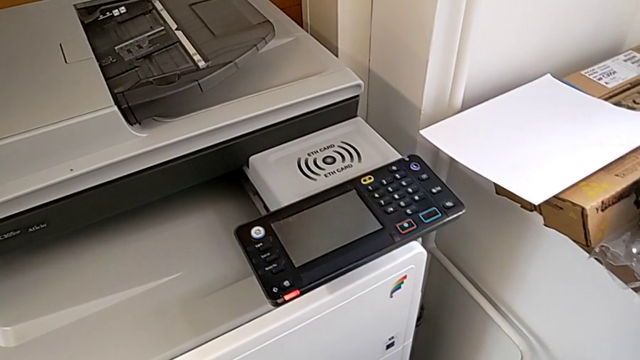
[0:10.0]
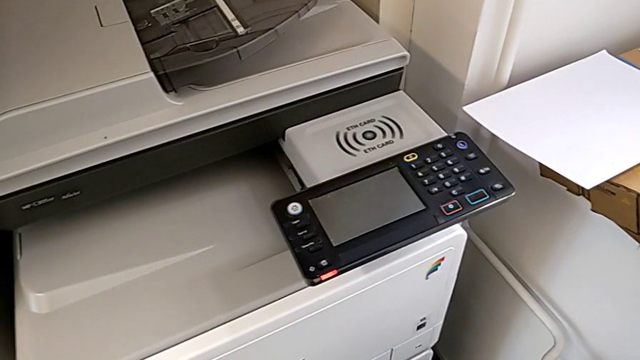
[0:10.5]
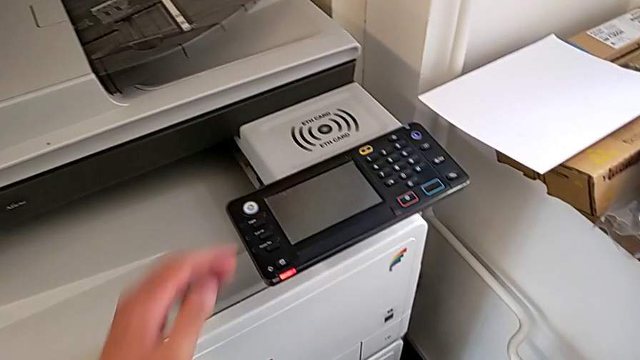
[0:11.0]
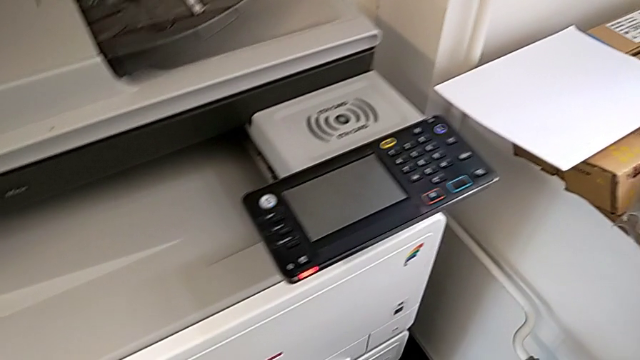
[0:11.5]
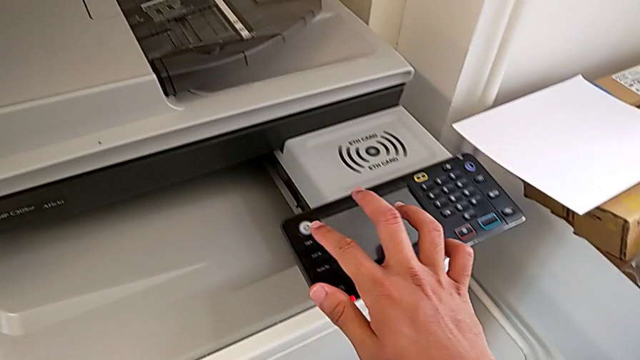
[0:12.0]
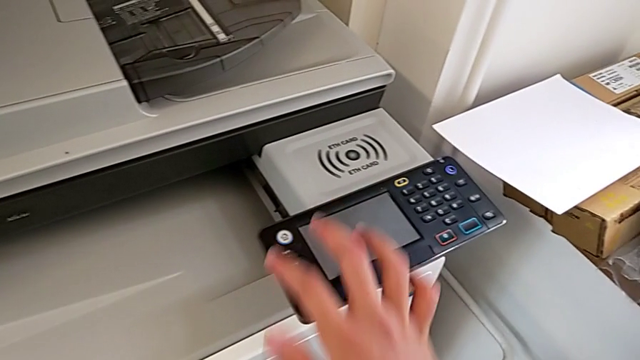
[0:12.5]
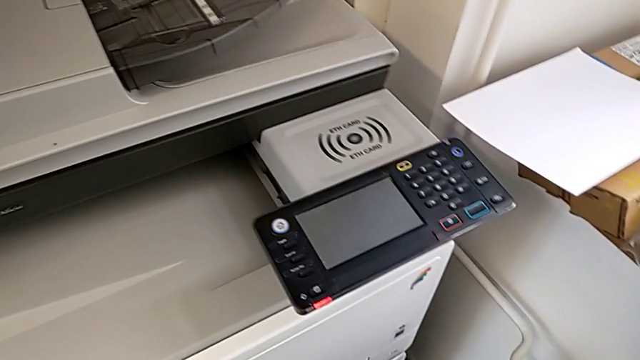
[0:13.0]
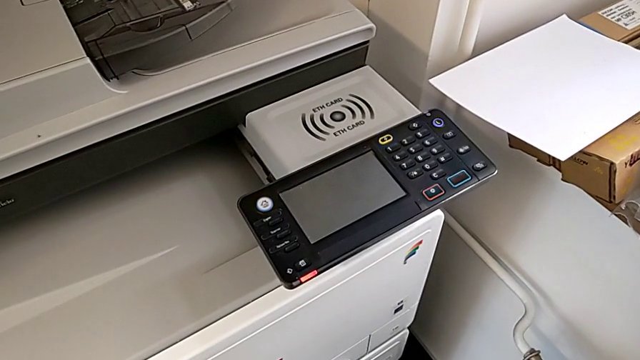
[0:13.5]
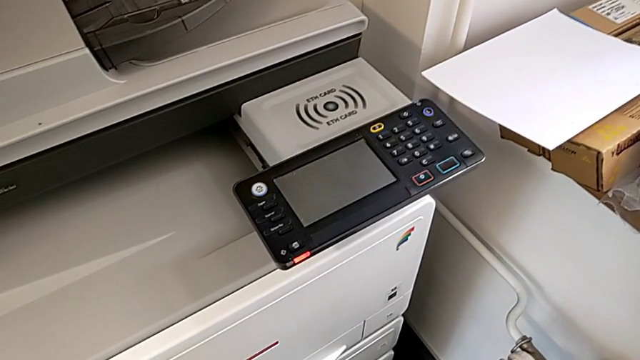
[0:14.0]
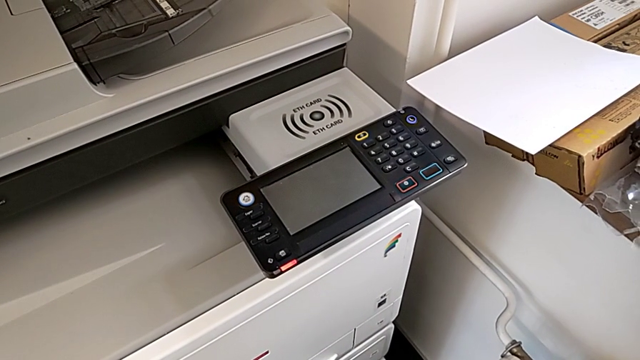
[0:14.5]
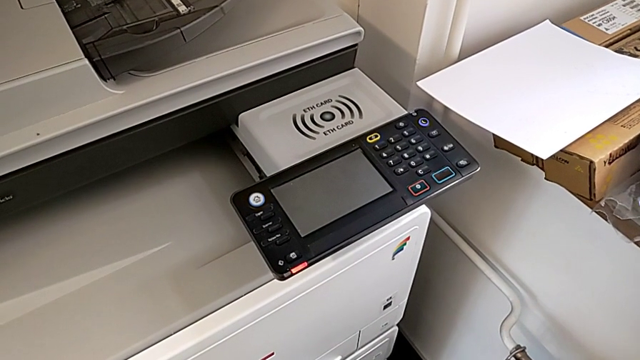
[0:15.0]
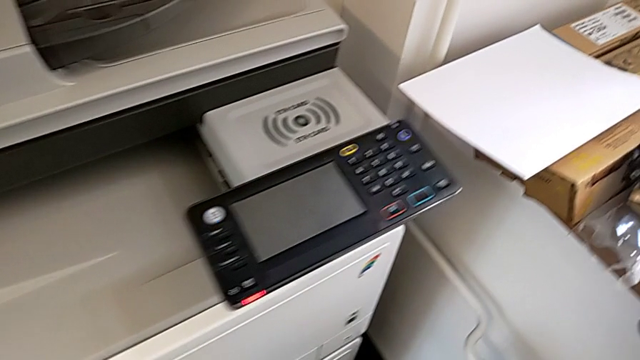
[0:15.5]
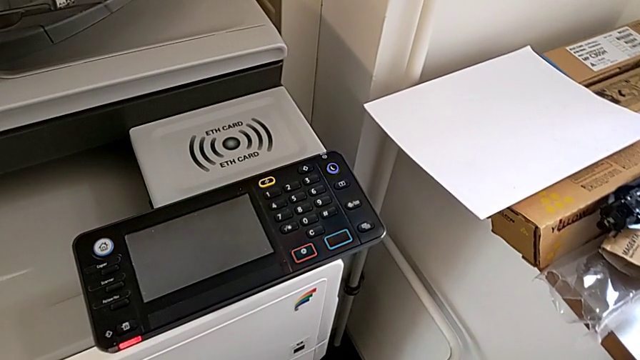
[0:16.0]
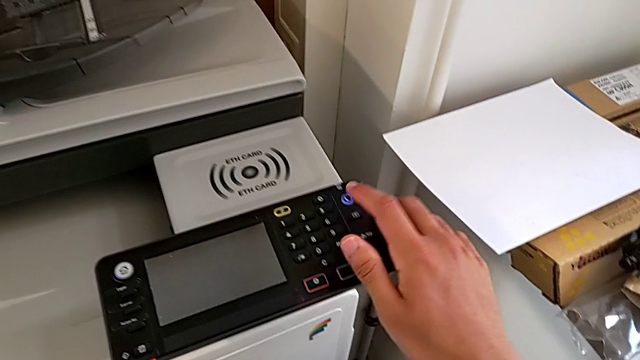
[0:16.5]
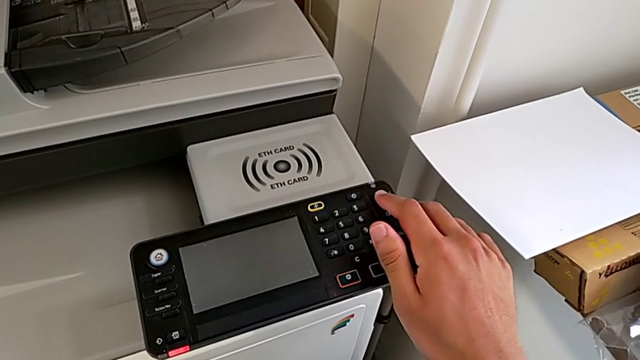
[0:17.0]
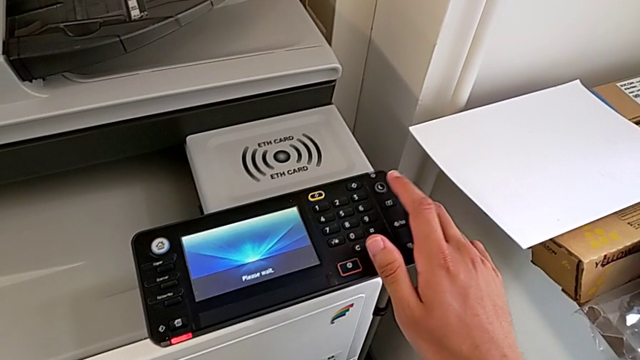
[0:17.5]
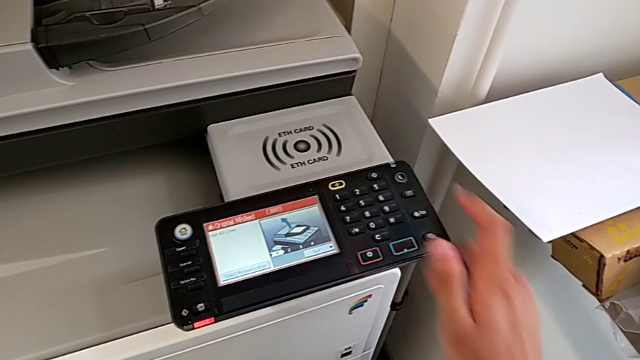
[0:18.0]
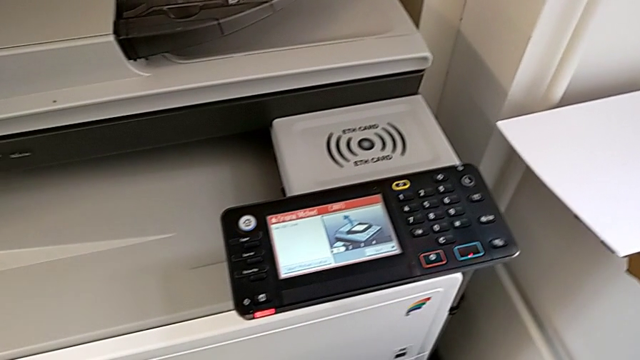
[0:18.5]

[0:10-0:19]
The camera wearer turns on the printer. They wrongly approach the white home button and press it, and press the purple button.

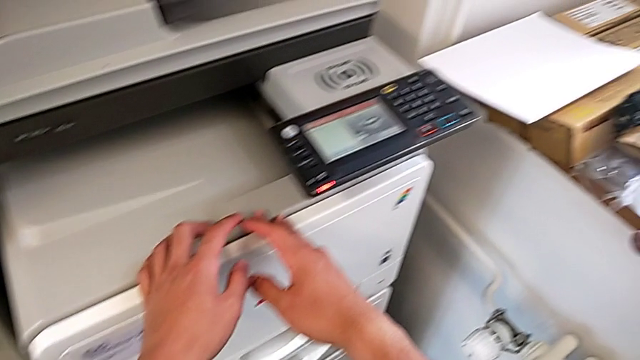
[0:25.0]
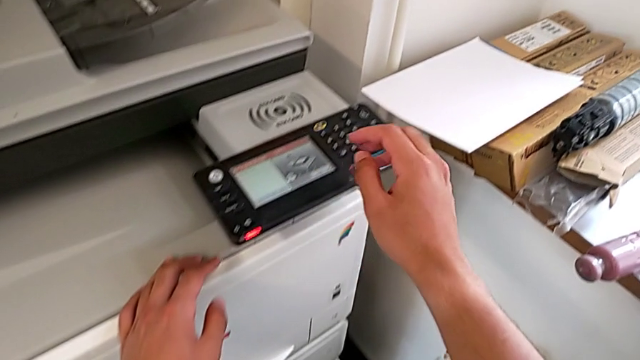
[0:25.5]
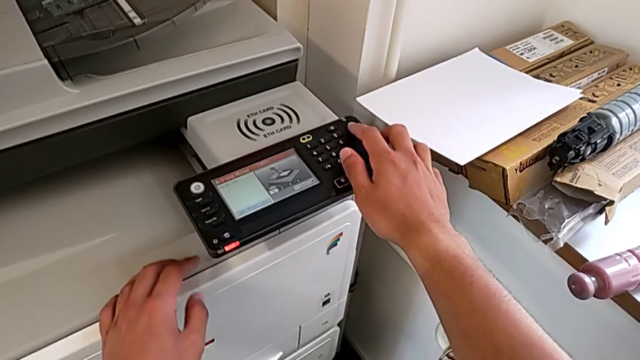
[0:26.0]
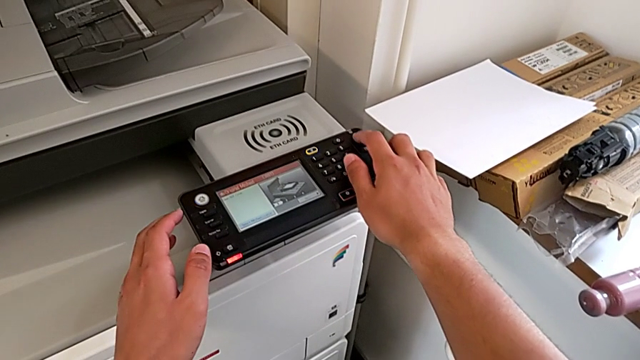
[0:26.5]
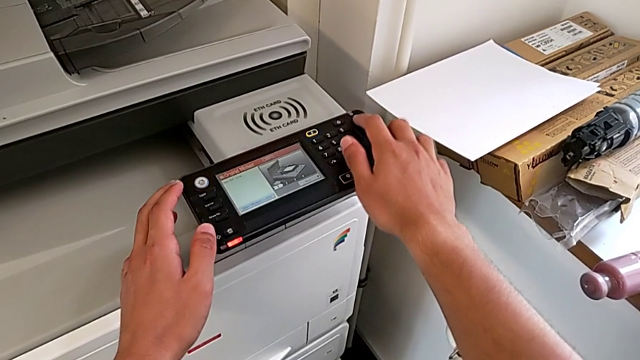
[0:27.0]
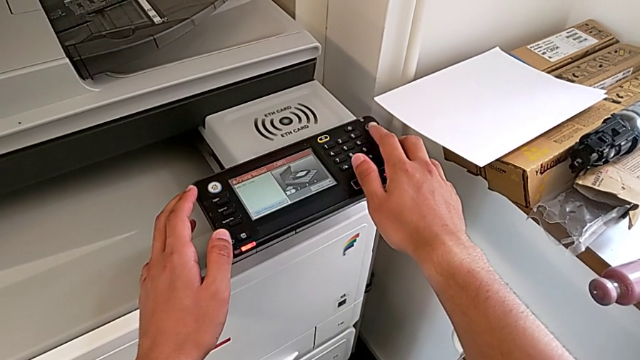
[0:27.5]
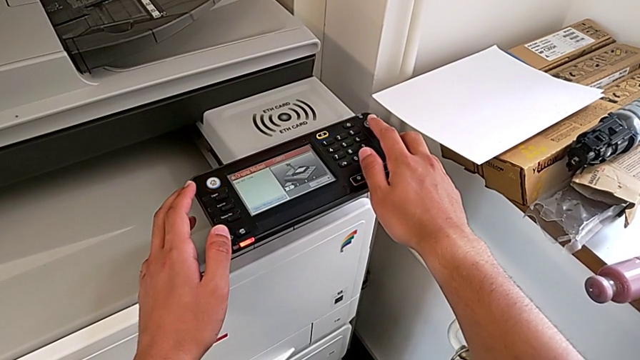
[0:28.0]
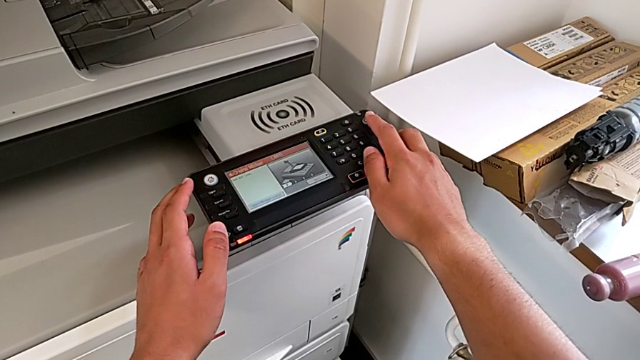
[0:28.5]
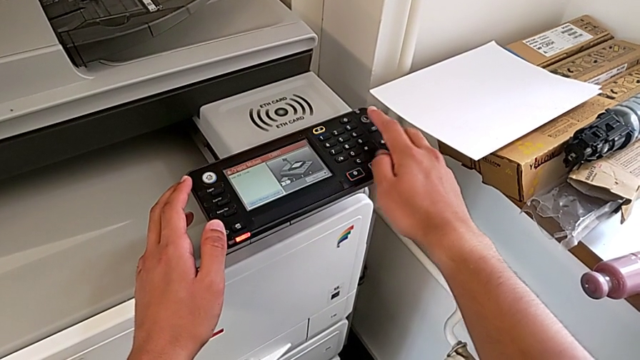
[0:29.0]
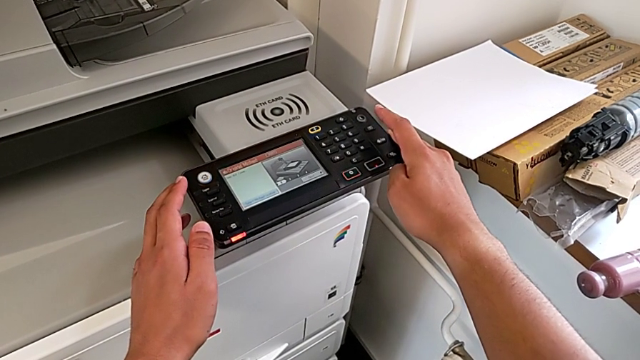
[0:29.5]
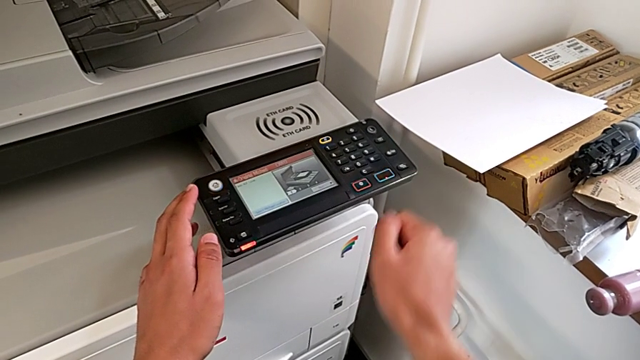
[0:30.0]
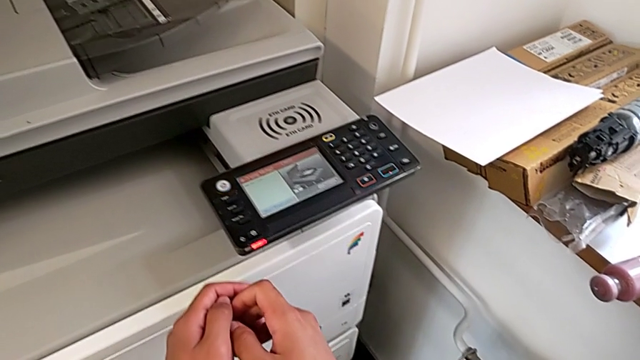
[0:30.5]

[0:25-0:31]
The camera wearer turns off the printer. They approach the purple button and press it.

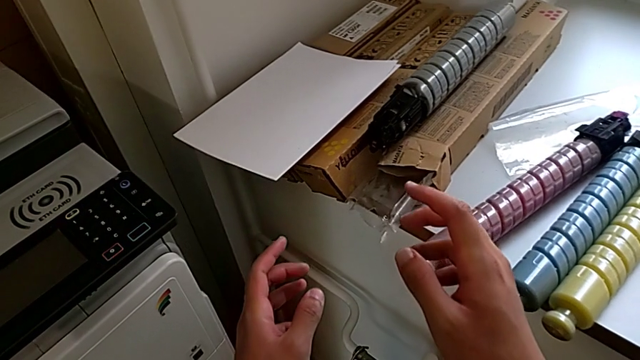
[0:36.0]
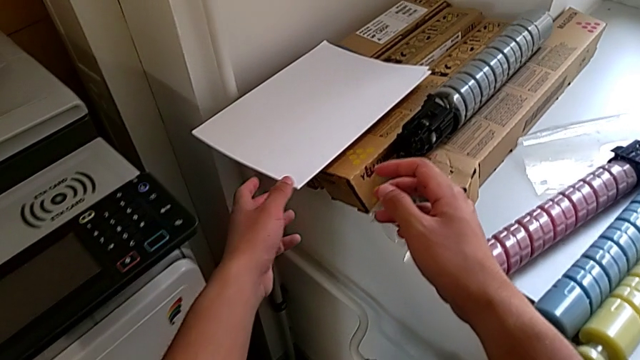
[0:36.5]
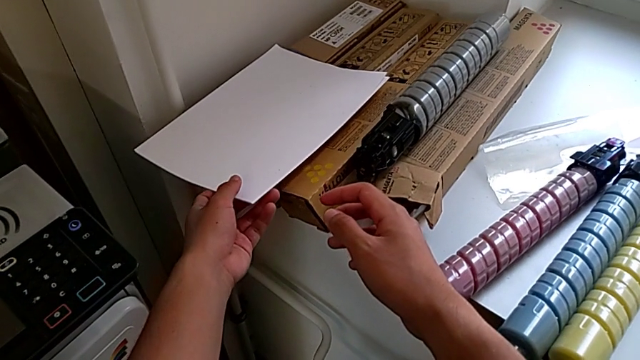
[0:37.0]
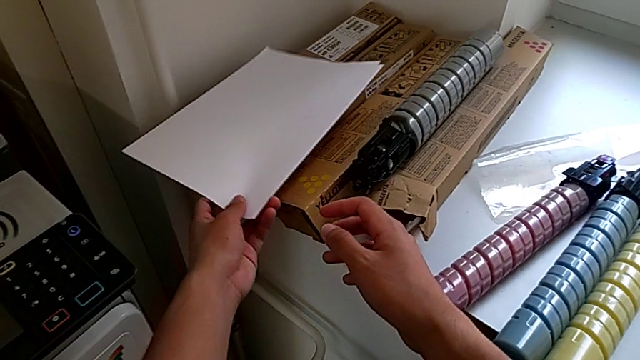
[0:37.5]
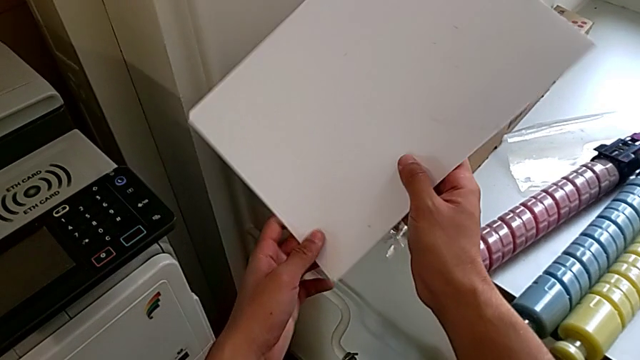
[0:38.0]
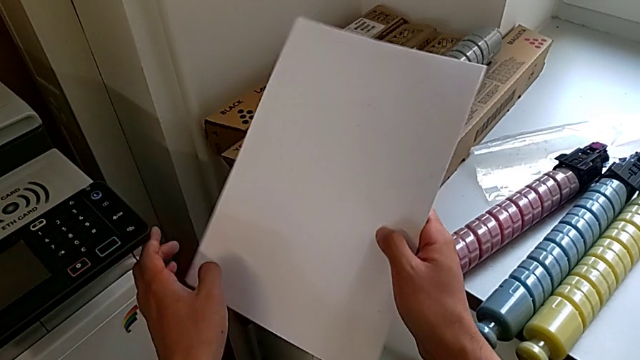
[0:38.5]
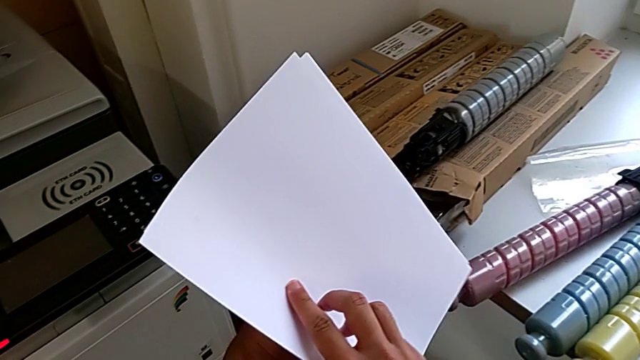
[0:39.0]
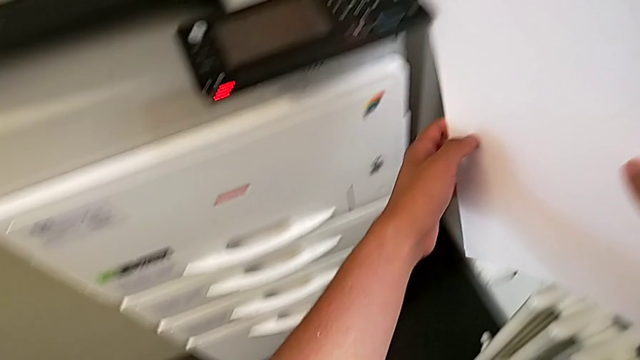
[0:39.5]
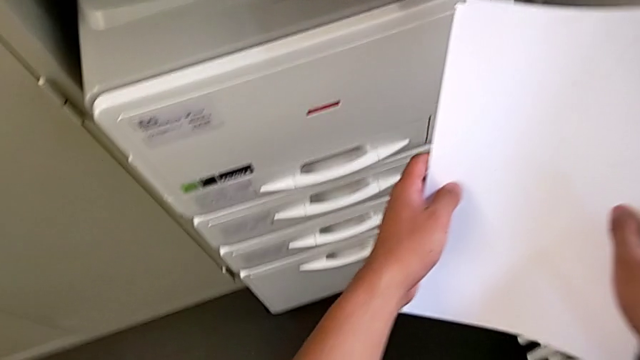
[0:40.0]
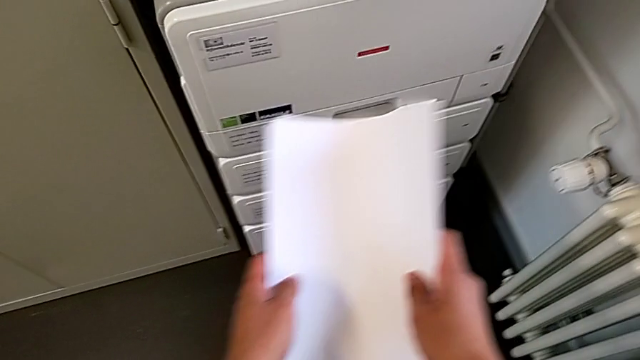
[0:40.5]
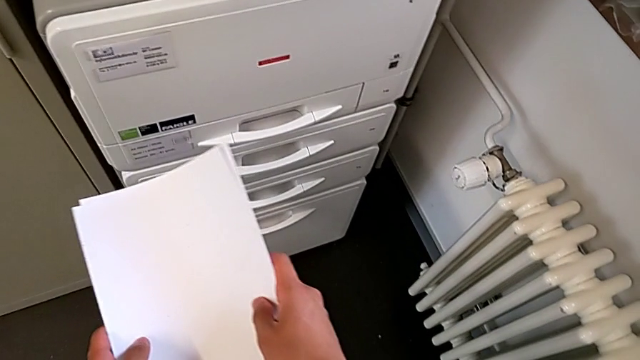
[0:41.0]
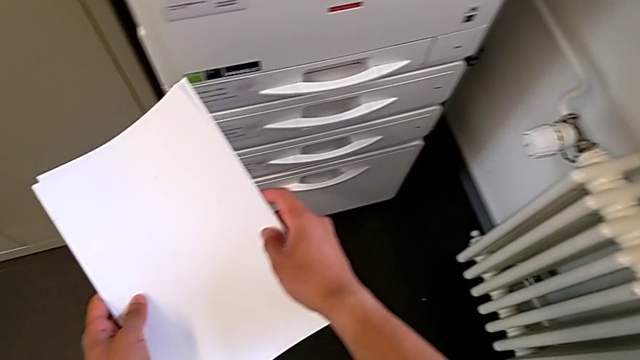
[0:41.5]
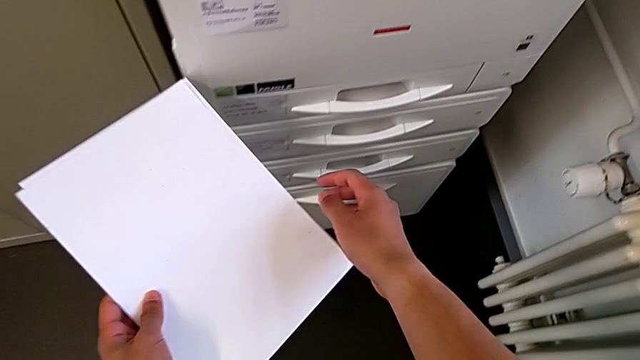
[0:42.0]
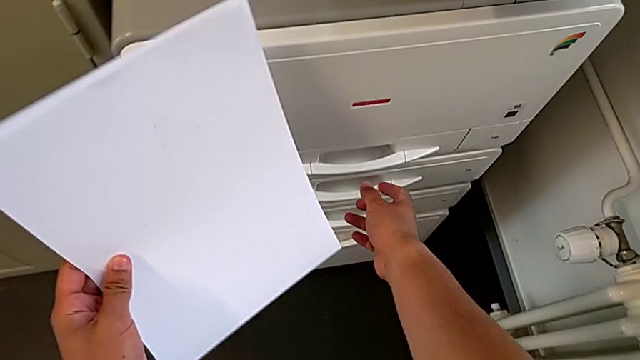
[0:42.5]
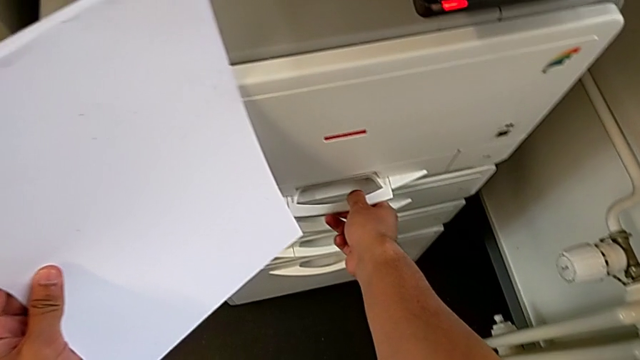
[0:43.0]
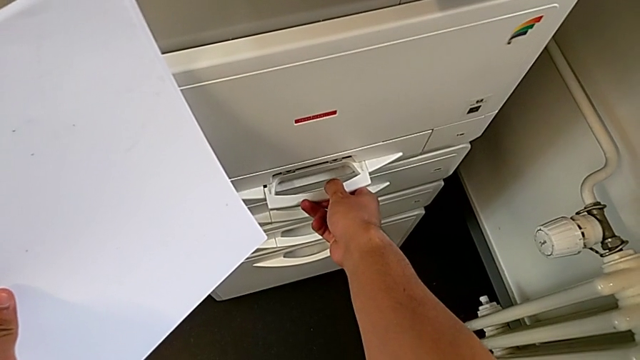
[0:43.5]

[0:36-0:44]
The camera wearer is loading the paper stack into the paper tray. They grab the paper stack, flip it, approach the paper tray and grab the handle.
